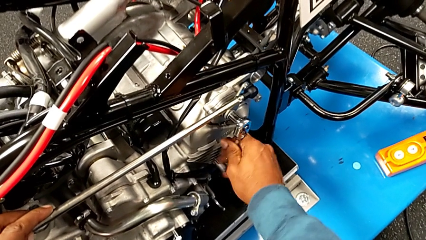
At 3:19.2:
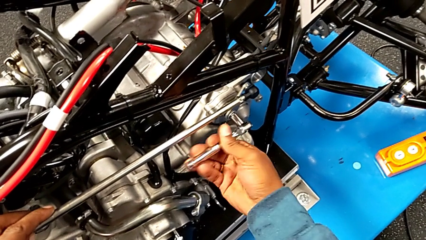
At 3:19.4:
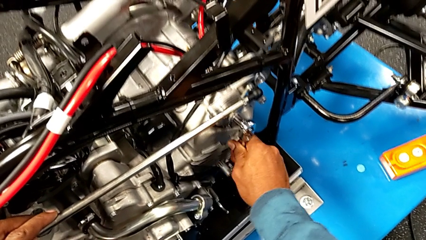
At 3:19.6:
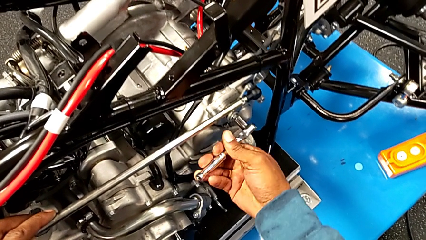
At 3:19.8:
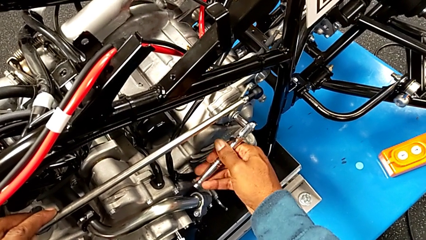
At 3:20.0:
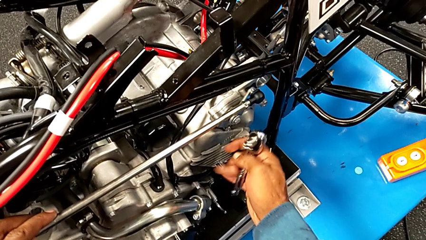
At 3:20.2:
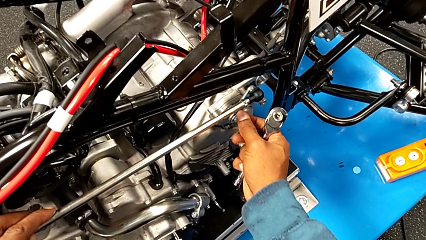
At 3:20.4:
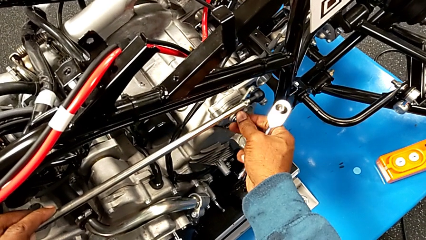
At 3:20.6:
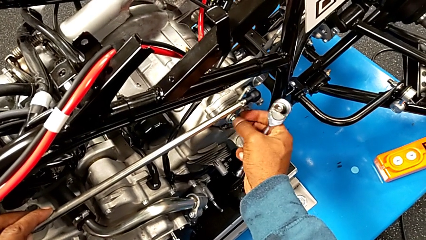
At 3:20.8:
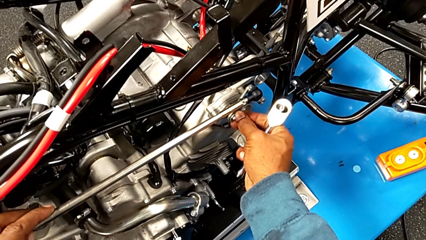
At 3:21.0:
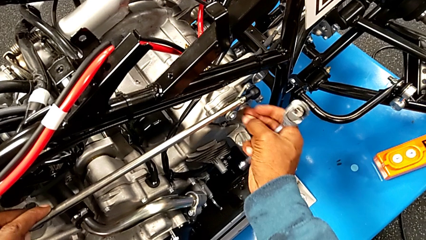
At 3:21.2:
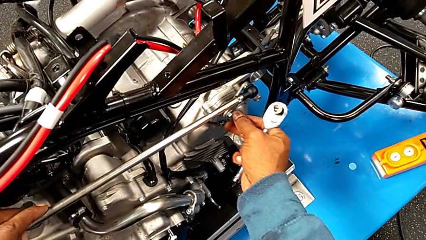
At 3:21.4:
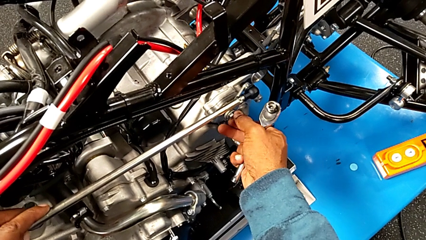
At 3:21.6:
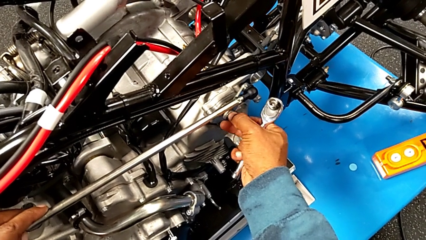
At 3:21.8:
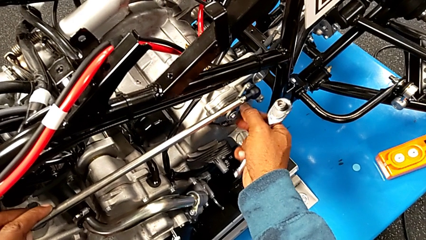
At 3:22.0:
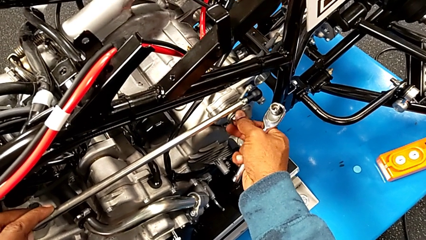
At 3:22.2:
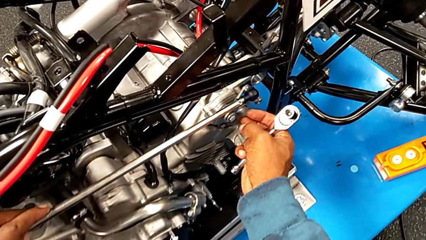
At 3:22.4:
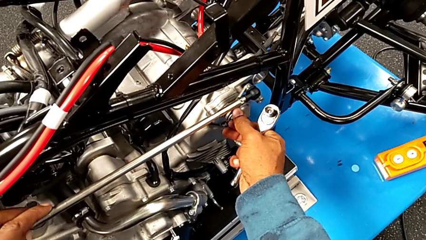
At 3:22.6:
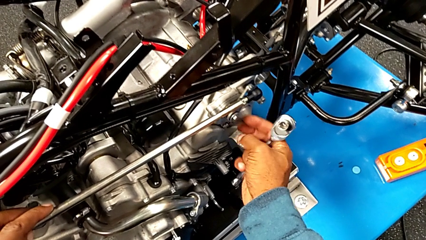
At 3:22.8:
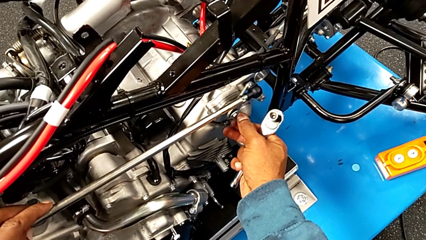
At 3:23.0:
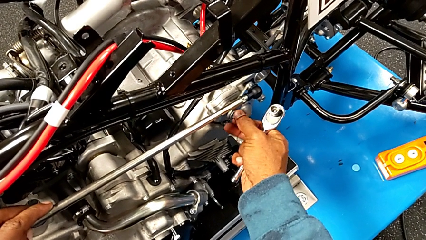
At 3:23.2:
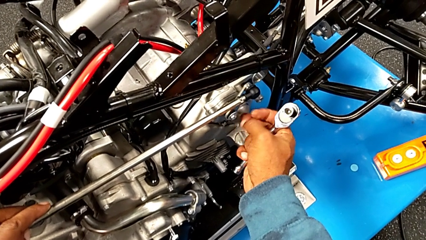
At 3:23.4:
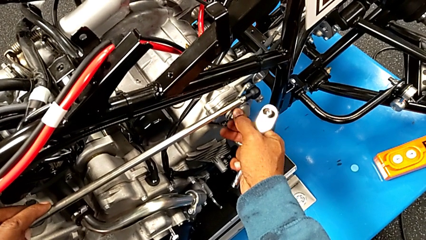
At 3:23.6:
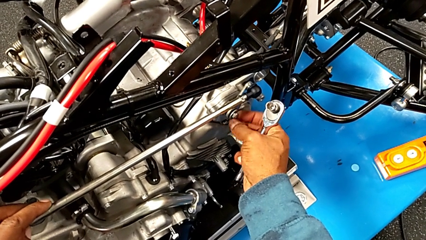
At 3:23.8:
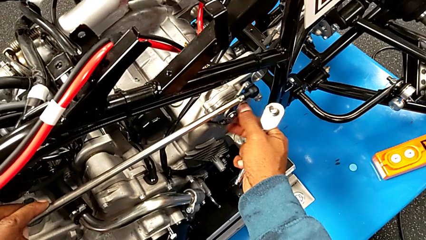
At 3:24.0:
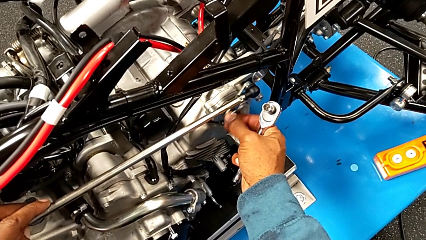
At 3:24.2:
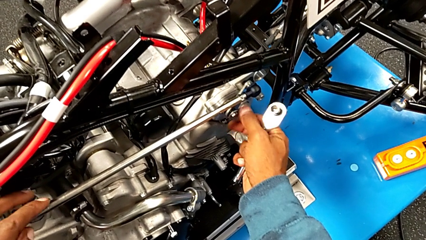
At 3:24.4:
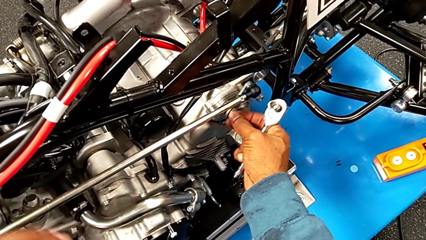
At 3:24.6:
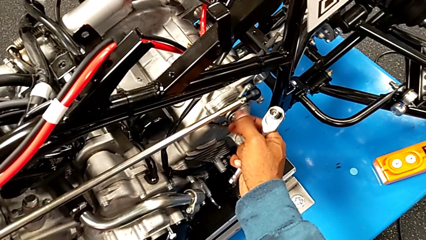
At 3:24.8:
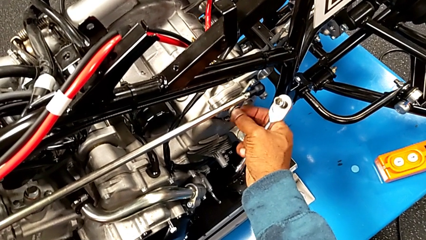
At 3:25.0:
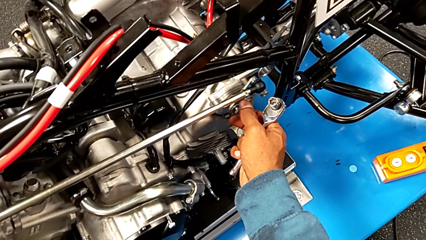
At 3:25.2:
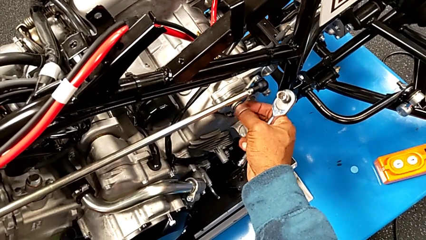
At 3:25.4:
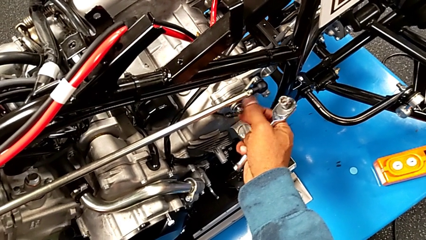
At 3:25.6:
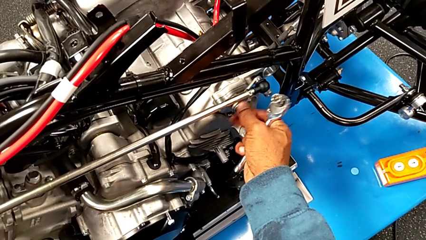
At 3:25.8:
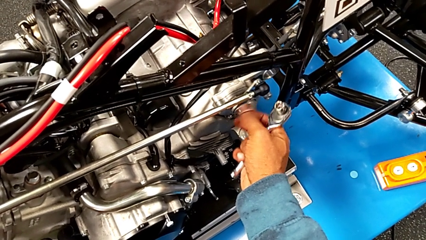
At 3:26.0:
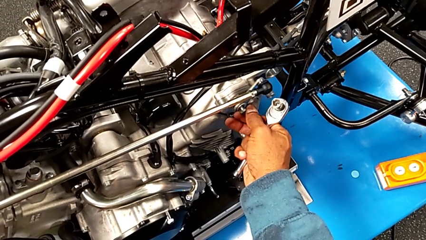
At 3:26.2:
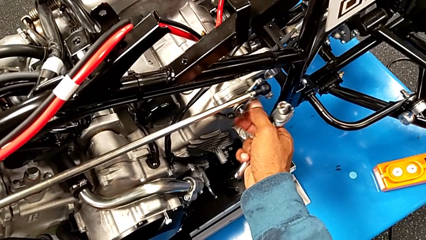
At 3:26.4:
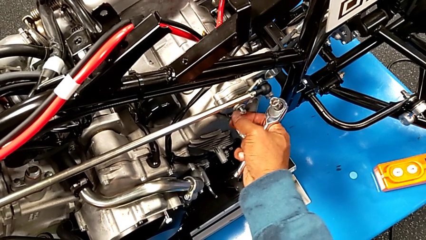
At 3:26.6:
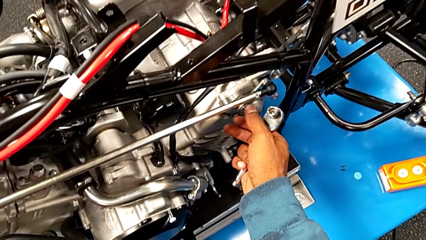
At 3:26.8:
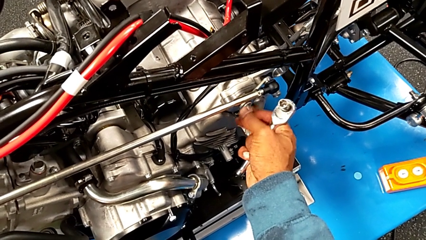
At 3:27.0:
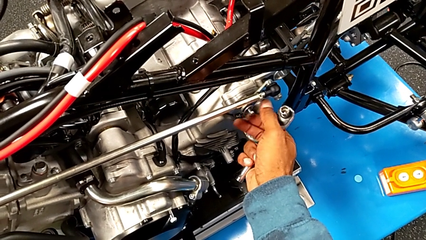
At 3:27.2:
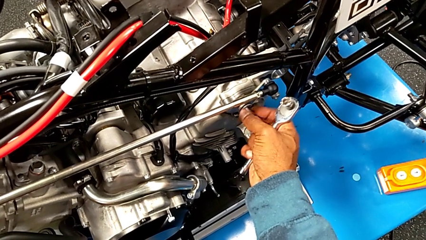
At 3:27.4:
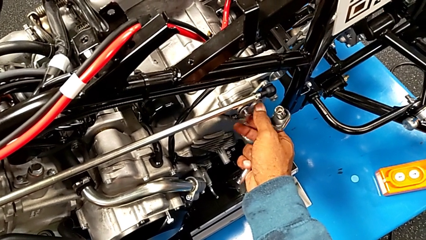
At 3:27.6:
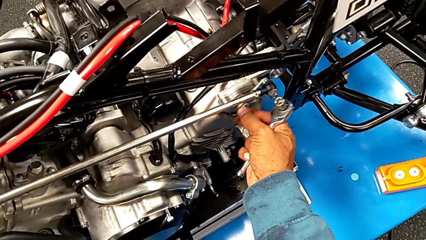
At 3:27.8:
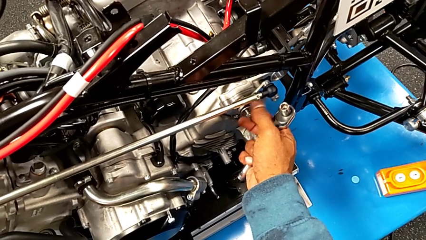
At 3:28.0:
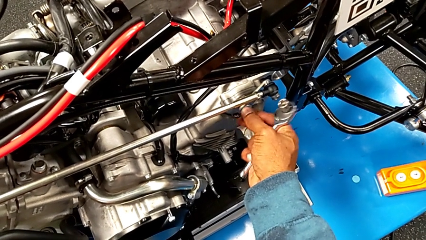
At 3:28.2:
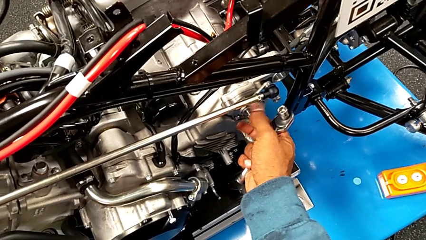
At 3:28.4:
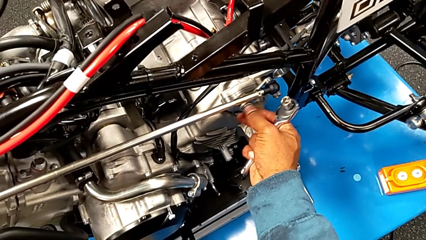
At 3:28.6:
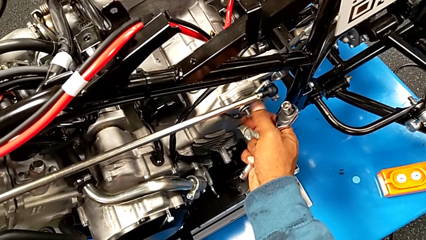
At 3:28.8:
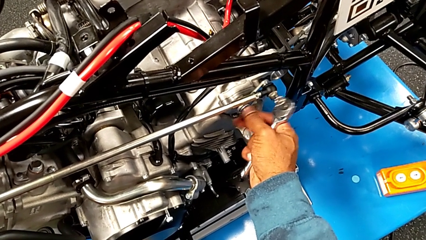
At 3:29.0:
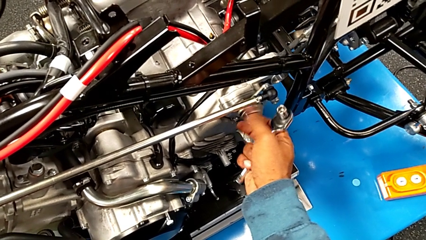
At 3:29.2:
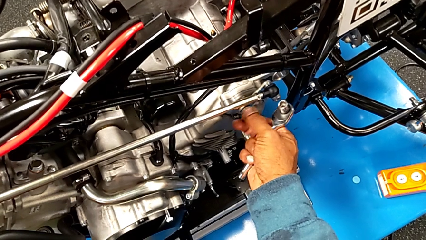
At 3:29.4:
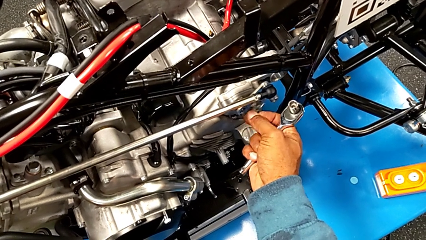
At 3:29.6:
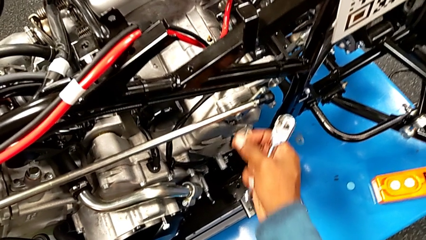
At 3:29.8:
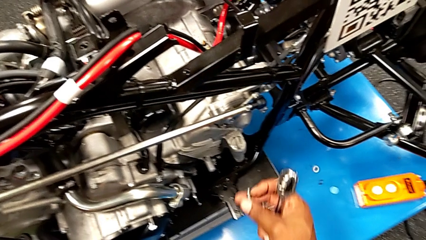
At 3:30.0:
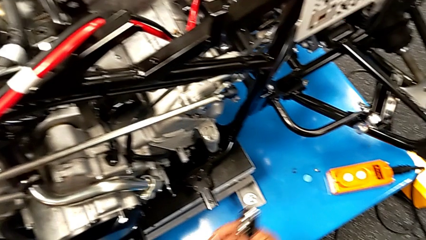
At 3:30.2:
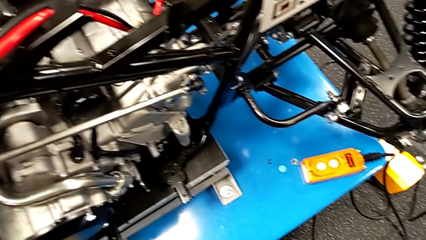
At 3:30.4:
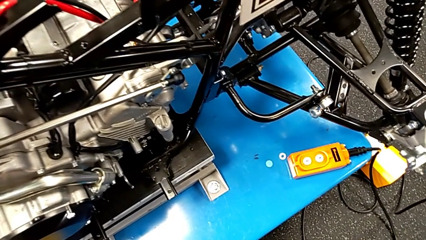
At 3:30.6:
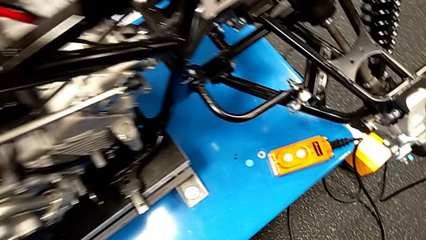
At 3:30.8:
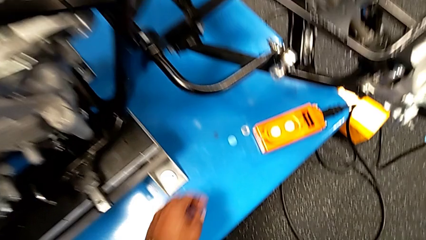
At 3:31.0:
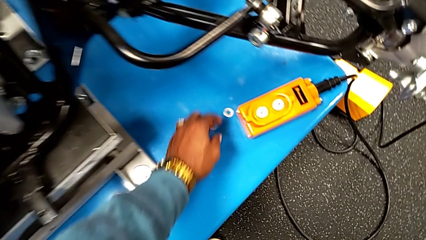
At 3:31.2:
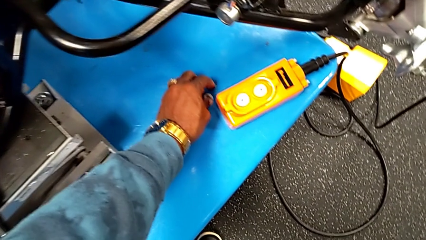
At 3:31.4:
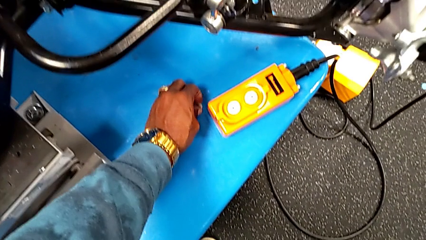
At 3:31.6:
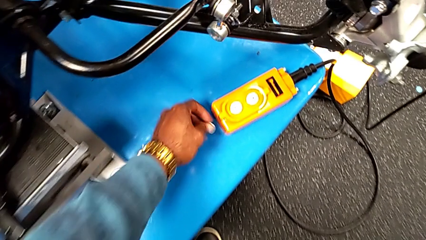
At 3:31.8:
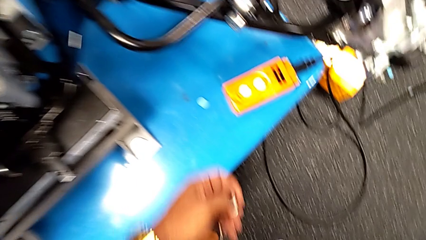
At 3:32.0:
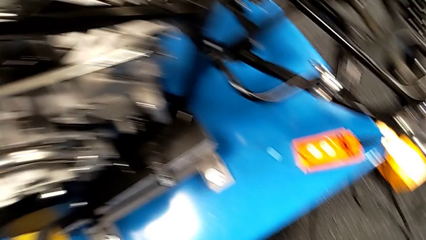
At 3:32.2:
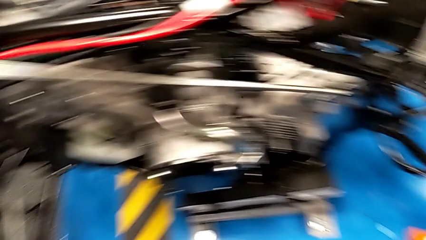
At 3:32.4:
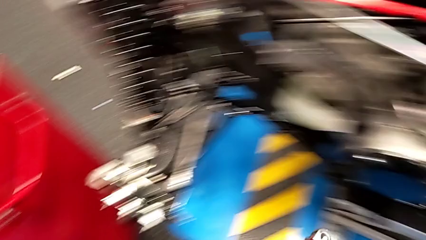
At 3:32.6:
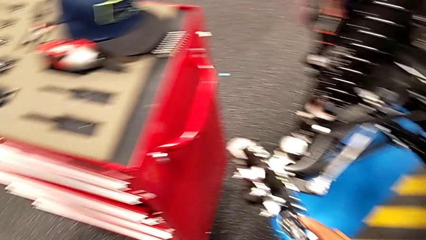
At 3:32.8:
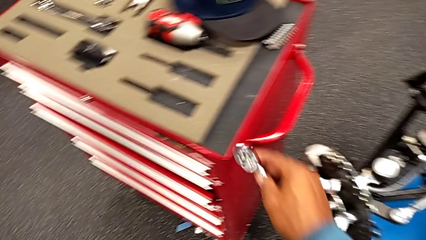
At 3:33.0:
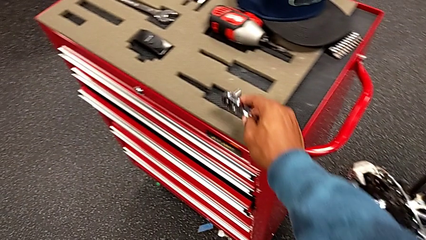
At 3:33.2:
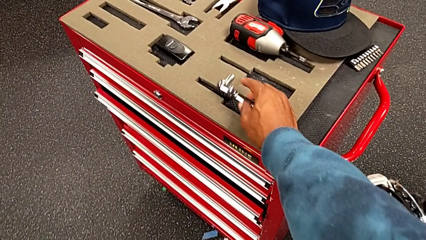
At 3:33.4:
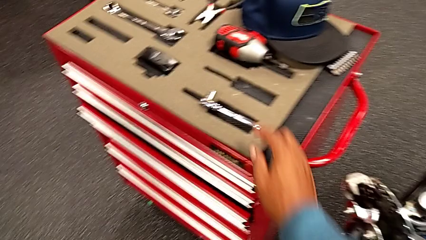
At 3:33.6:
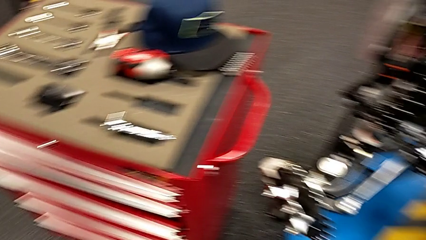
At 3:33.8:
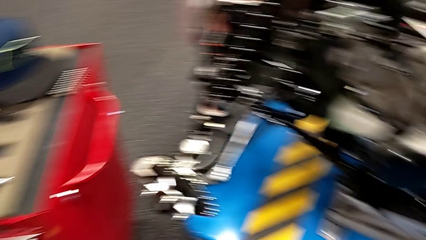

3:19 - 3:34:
The camera wearer is unscrewing the bolt using the ratchet. They withdraw the ratchet, unscrew the bolt, wrongly drop the washer on the table, grab the washer and place the ratchet.

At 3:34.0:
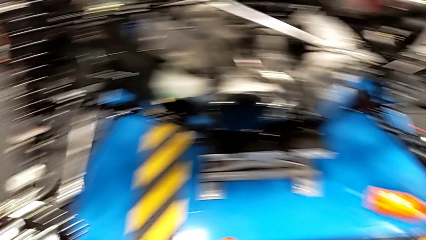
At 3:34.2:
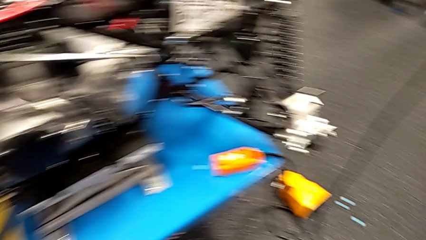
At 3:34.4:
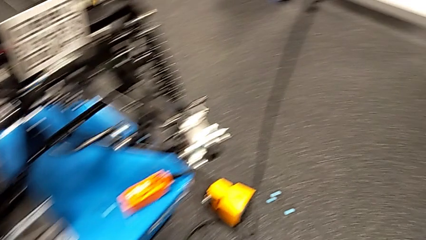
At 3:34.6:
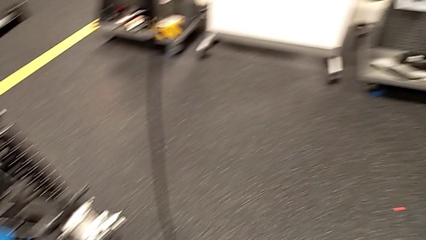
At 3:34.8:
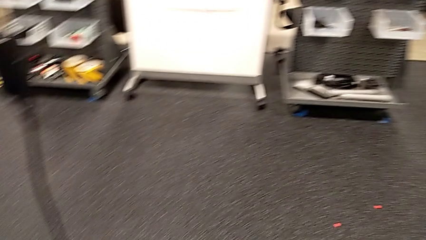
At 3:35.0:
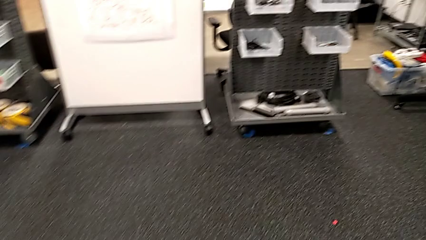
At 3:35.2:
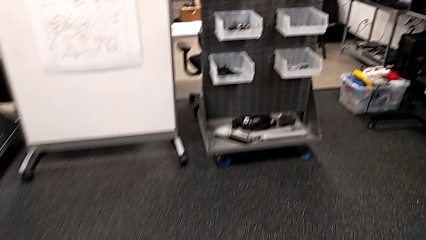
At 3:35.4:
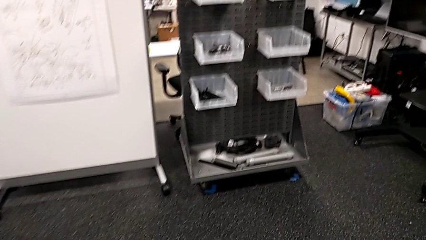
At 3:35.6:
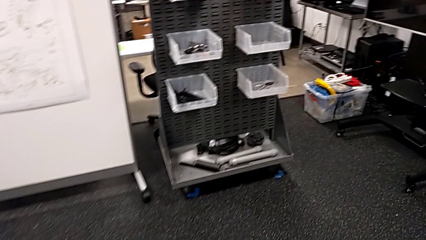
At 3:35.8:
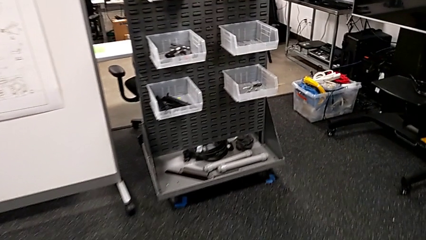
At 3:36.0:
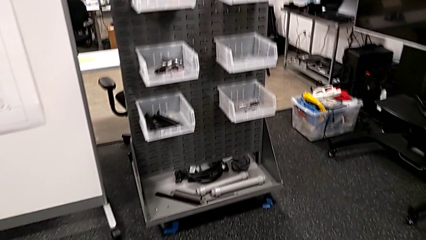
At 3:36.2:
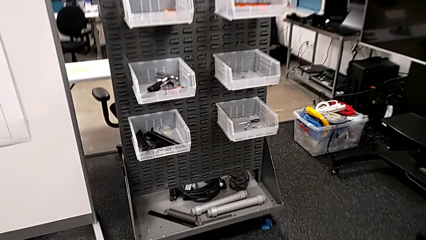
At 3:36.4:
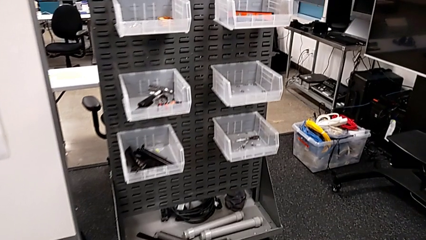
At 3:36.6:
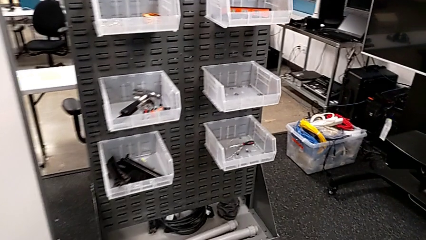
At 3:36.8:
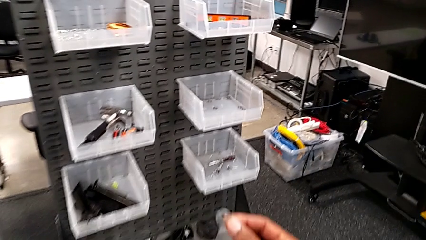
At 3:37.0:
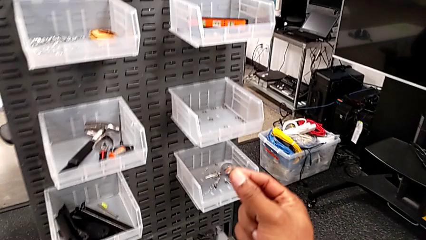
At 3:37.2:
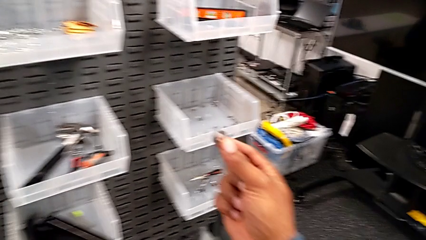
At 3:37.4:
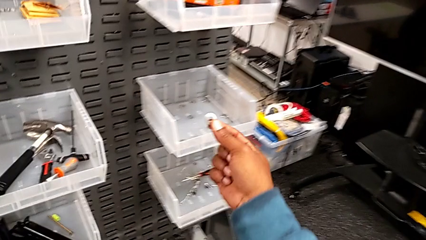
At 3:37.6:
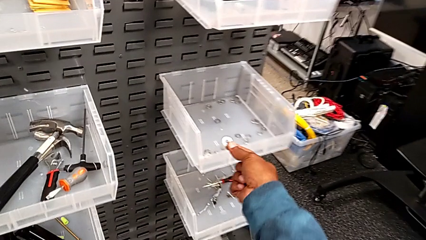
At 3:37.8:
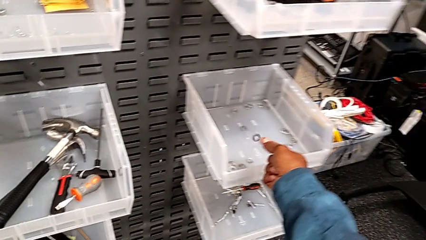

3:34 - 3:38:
The camera wearer is putting the bolt and the washer into the parts bin. They place the washer.
